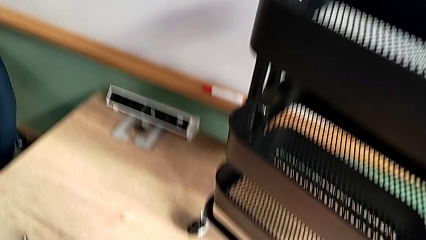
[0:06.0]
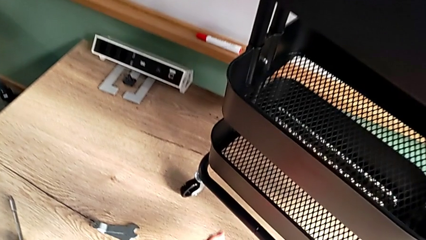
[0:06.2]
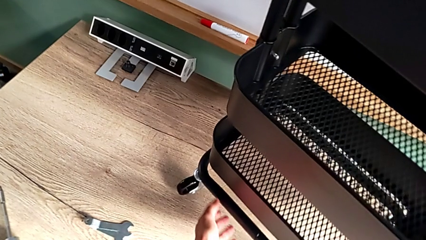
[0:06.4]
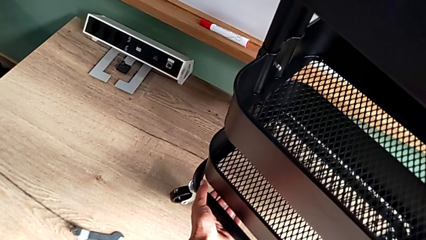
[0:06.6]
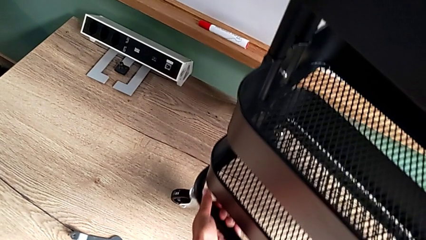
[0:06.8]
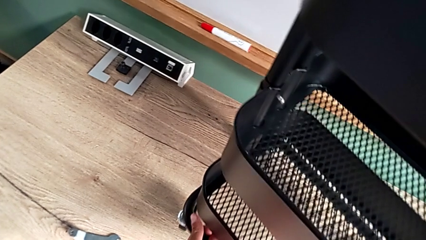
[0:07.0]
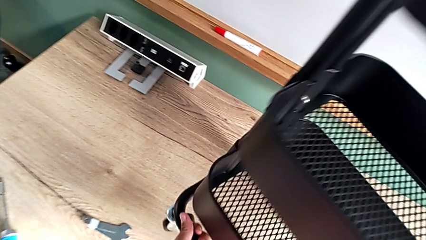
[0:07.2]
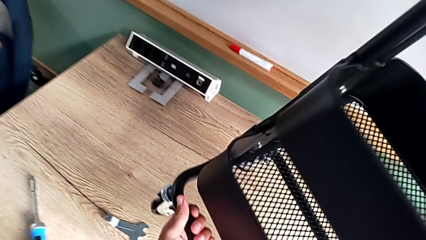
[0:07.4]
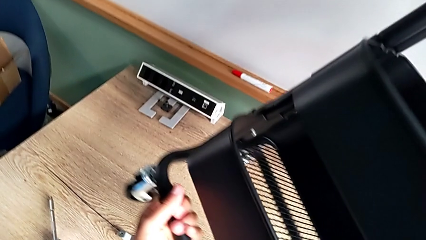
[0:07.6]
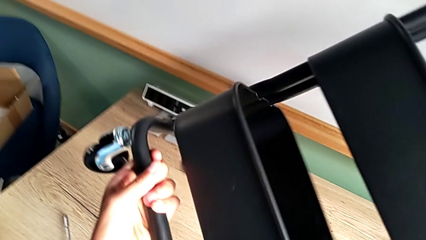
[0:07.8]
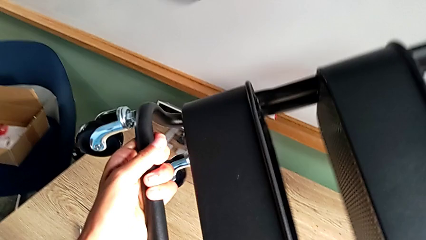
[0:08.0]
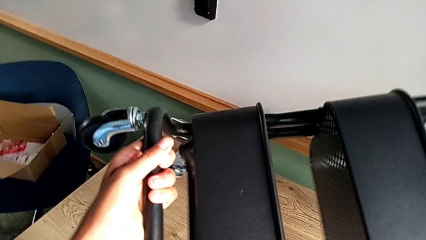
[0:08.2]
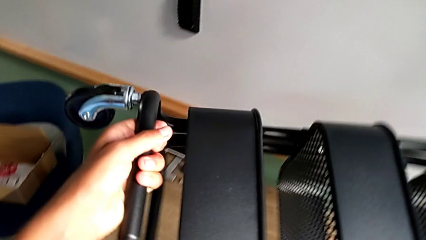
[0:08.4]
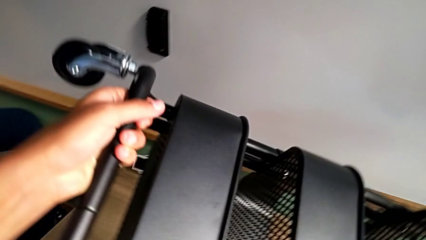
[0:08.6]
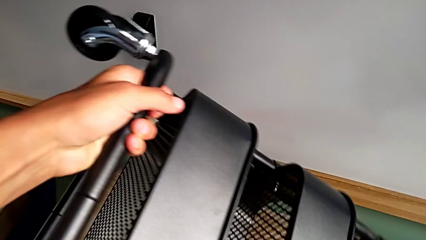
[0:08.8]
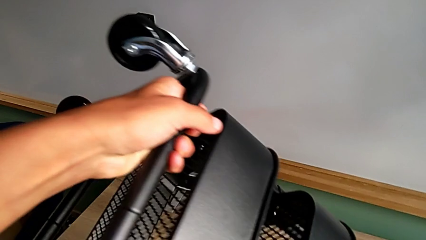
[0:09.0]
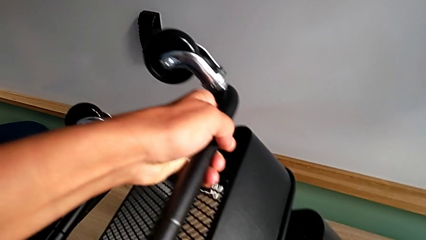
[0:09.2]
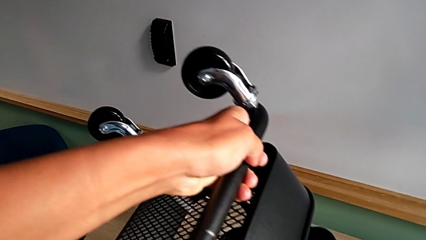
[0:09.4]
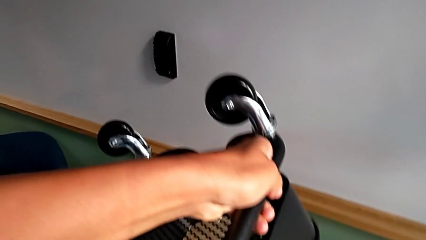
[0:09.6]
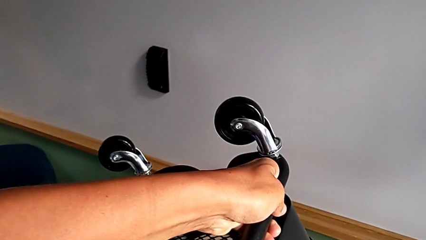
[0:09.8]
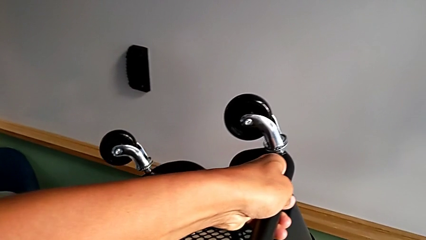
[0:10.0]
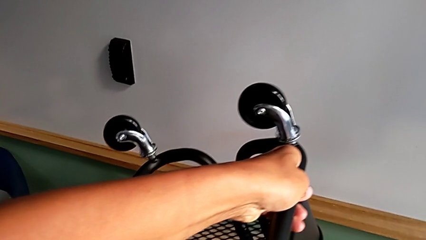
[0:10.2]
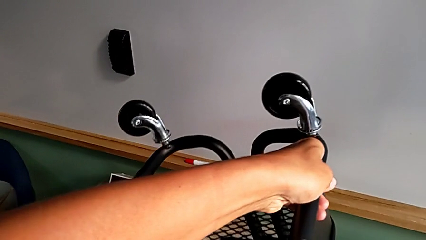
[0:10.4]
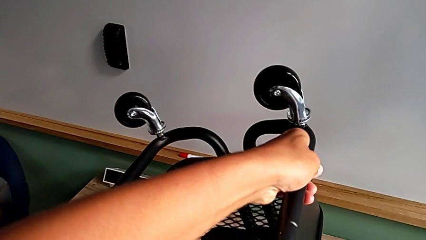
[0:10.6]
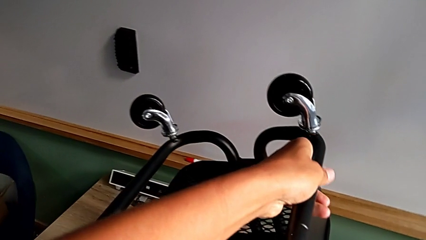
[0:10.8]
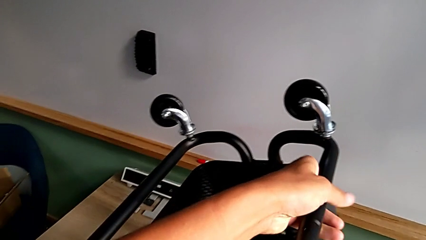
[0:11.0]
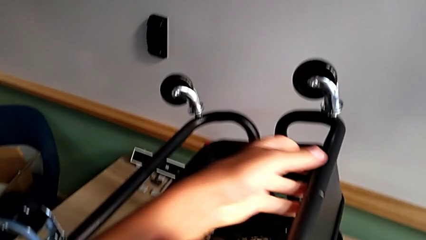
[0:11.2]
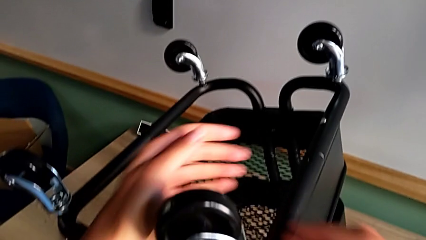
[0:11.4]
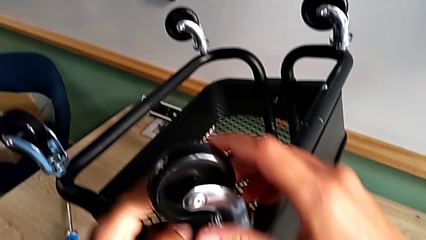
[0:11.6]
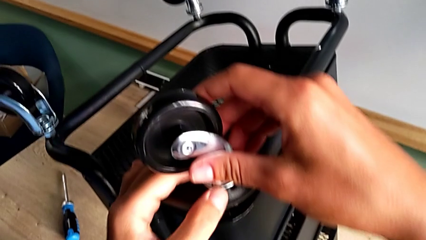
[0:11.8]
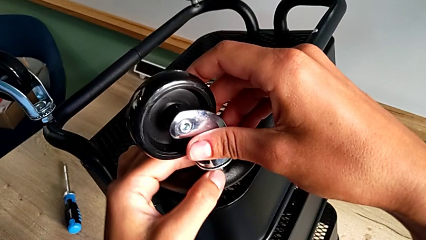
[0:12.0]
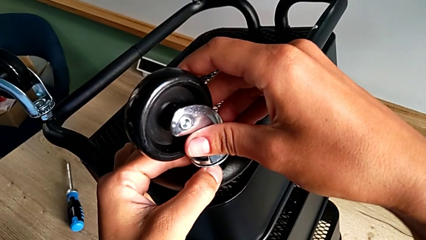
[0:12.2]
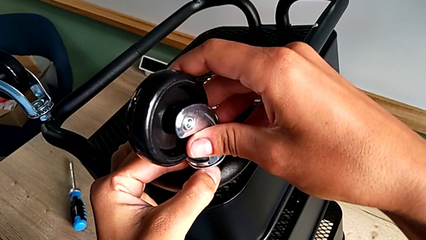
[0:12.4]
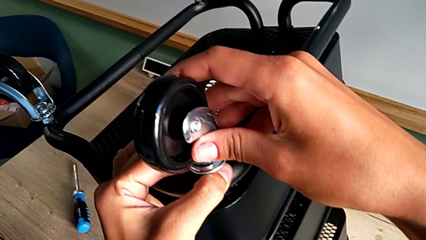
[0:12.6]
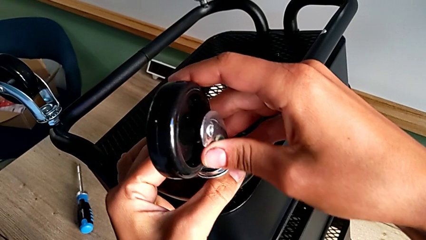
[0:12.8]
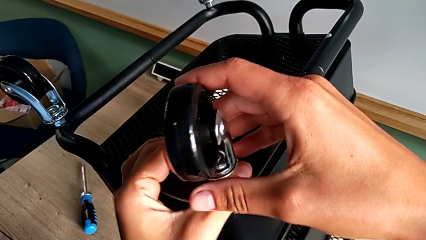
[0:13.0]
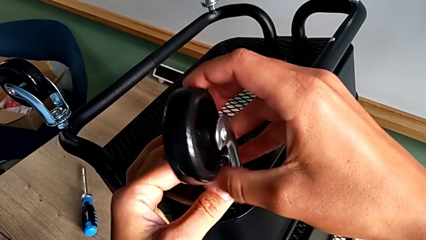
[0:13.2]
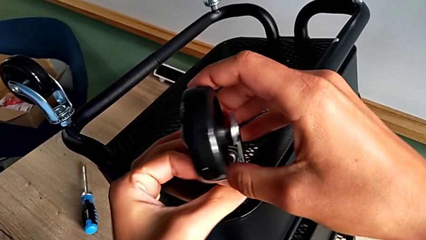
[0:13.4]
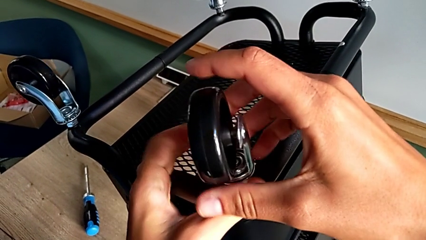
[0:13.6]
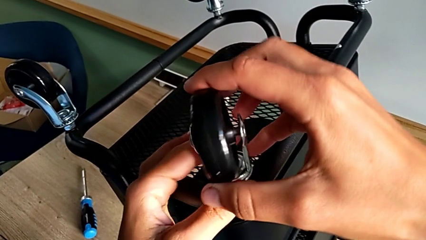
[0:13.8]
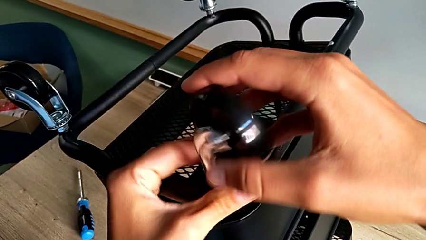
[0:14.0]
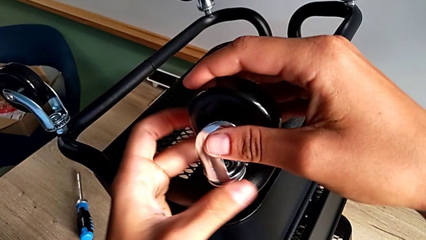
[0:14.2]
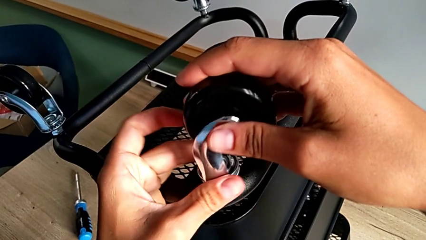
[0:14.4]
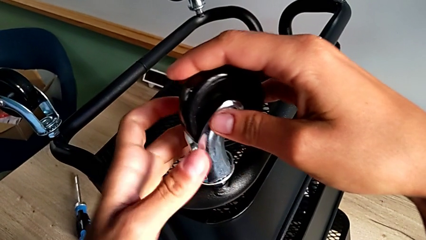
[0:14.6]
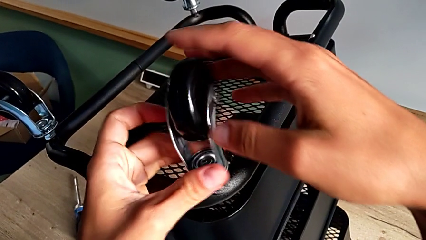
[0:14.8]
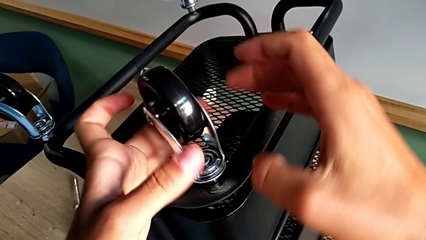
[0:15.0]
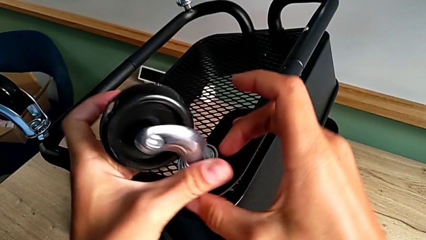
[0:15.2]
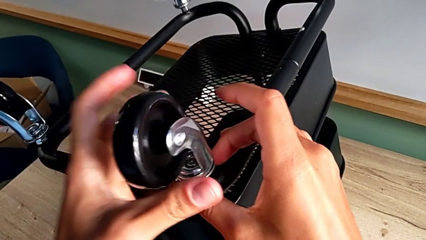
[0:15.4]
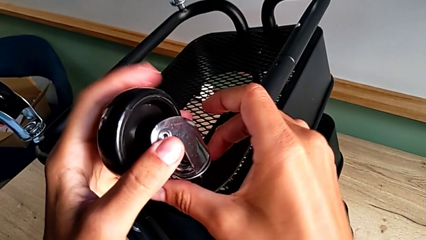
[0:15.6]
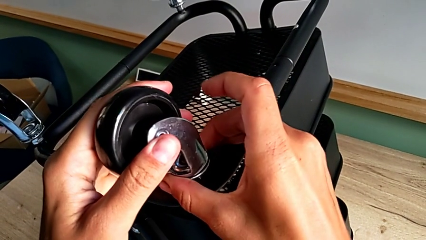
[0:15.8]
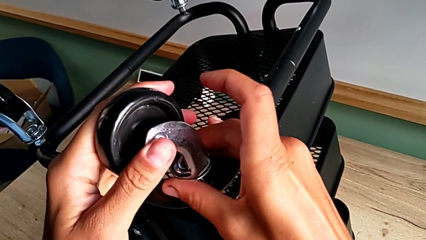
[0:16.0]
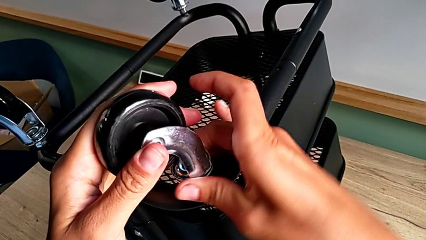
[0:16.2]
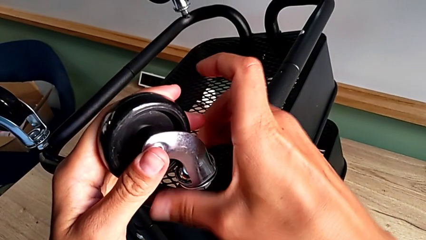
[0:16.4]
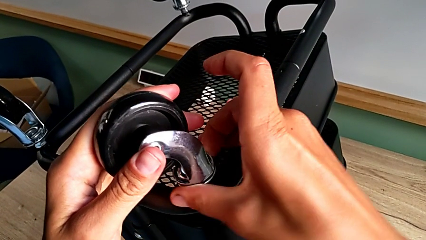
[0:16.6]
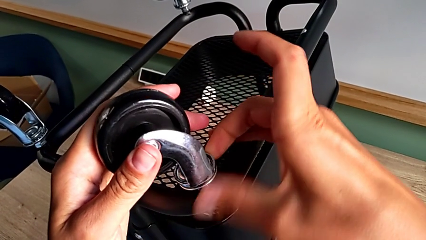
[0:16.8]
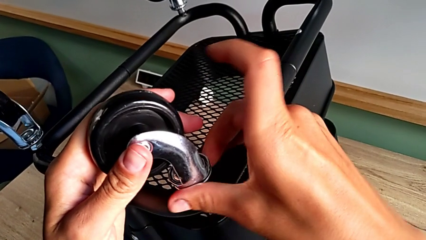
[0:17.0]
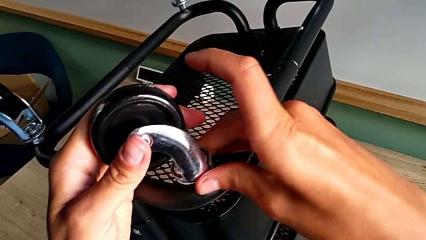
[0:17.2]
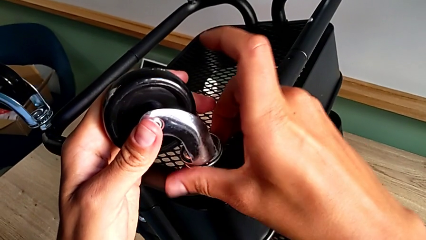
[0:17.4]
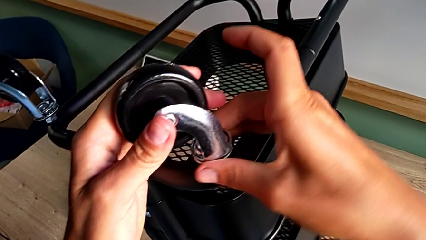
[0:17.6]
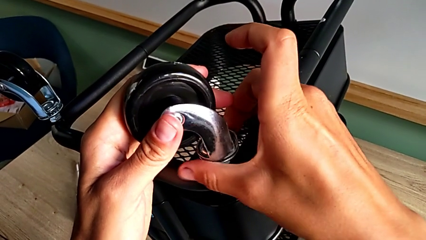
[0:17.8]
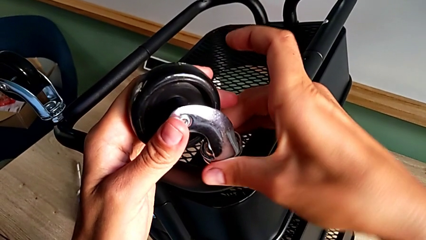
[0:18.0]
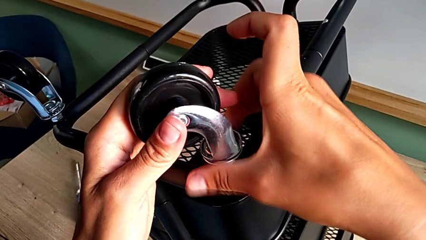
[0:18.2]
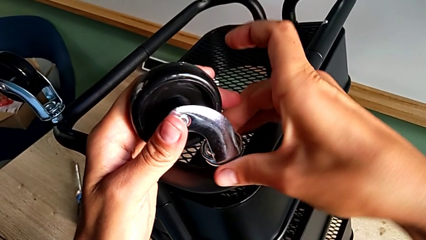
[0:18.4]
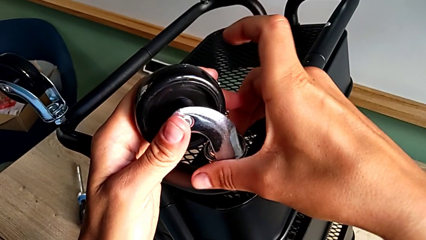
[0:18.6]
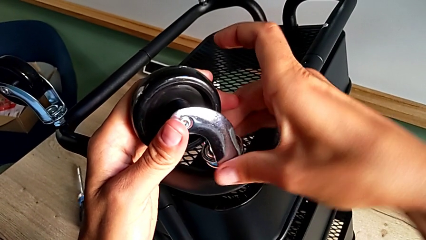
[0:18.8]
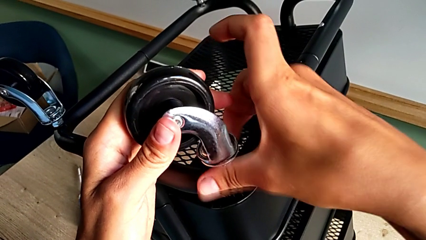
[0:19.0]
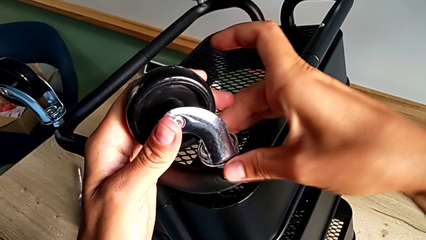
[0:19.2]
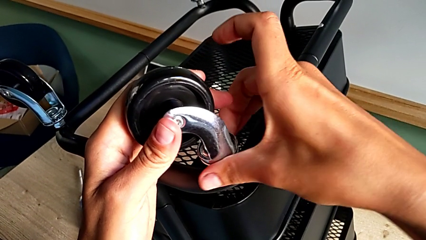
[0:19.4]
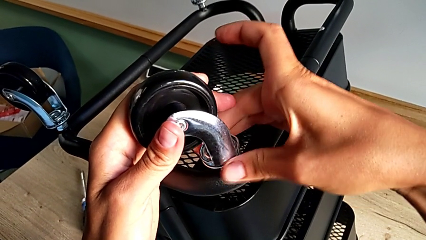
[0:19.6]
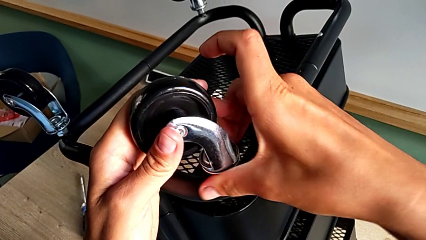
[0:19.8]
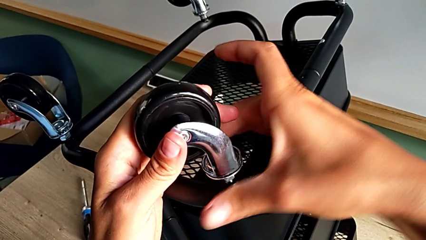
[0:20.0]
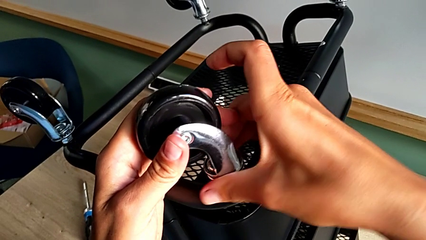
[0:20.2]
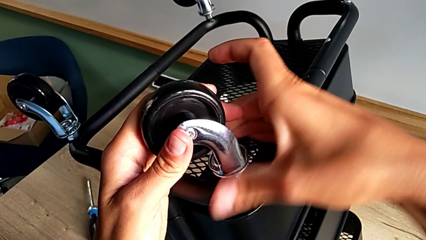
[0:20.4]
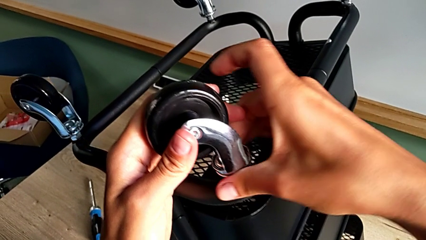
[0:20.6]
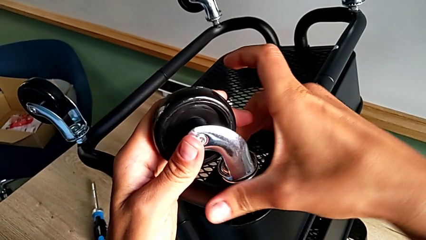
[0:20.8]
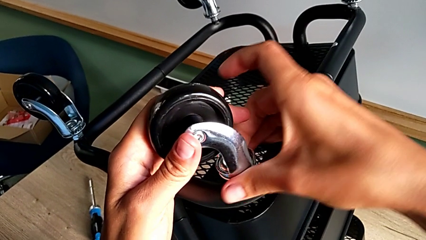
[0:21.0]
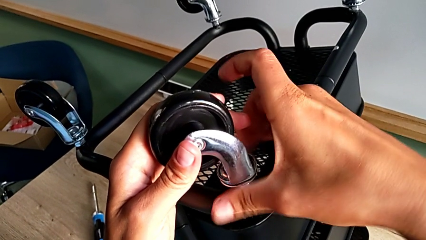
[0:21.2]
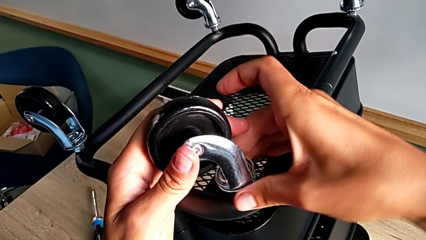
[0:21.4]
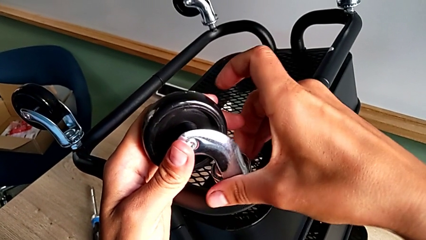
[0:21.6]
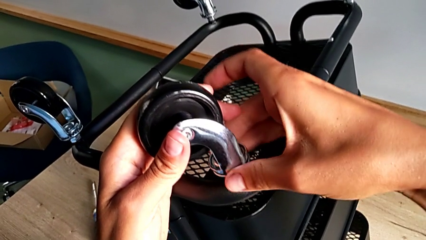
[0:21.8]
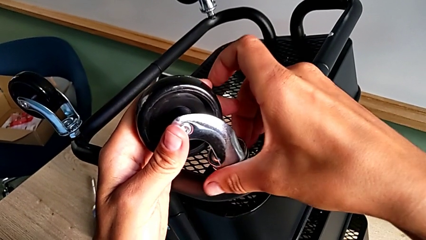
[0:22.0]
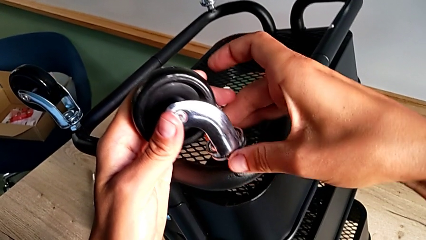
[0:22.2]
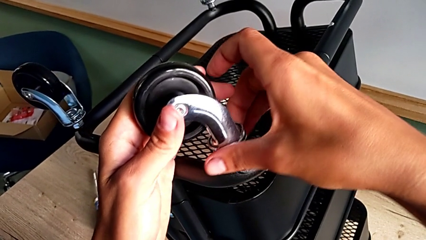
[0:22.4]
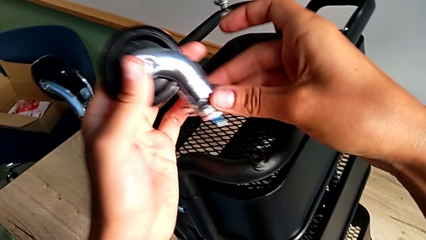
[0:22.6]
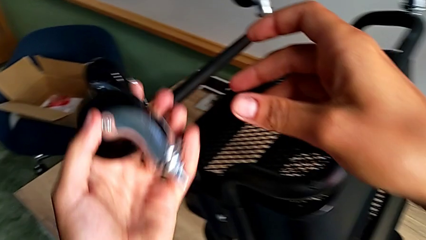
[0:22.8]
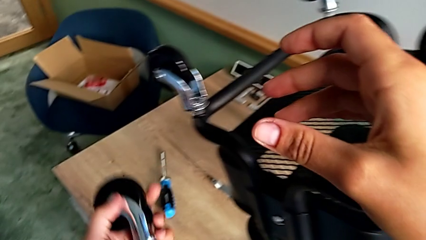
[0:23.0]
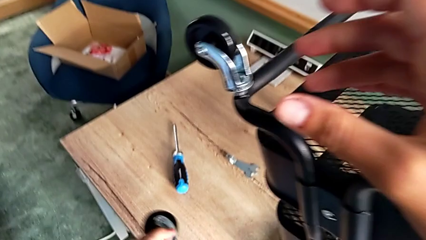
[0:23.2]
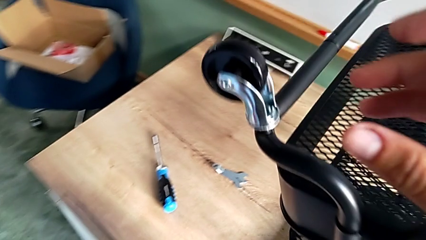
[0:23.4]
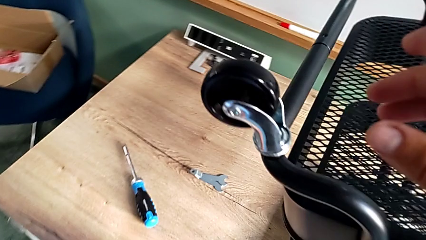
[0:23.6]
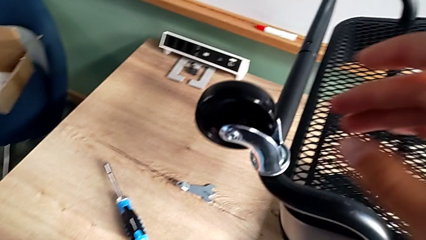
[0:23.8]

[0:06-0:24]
The camera wearer is disassembling the wheels. They approach the utility cart, grab it, rotate it, approach the first wheel, grab it, unscrew it, grab it, unscrew it, disassemble it and place it.
